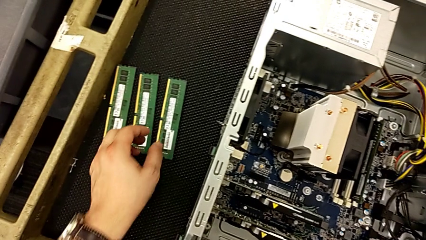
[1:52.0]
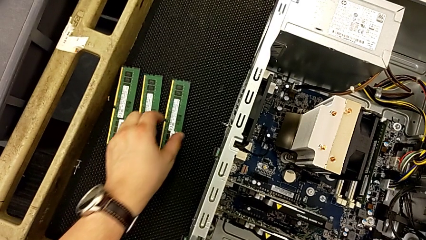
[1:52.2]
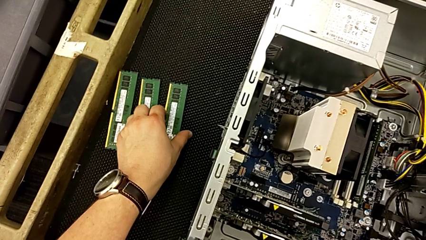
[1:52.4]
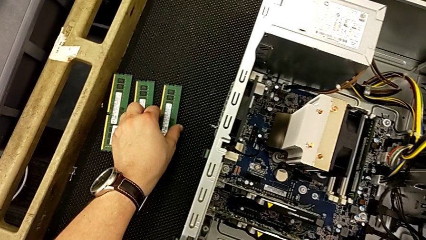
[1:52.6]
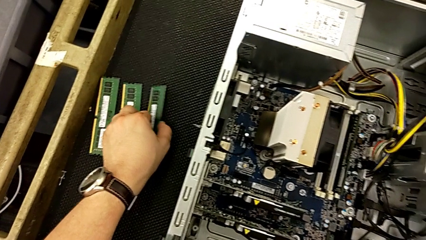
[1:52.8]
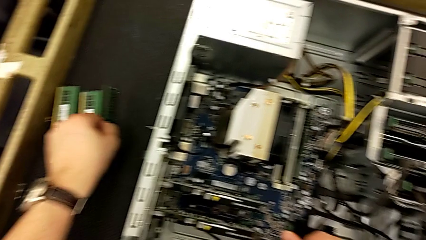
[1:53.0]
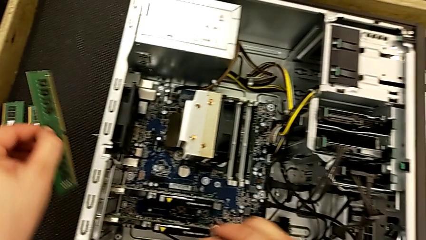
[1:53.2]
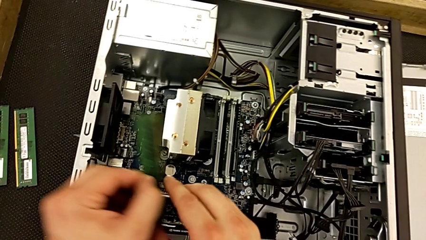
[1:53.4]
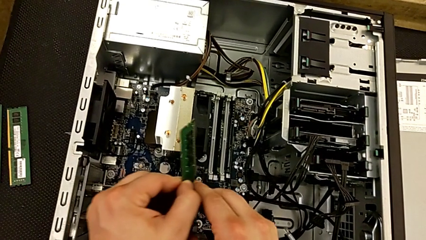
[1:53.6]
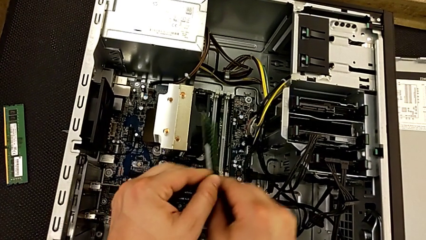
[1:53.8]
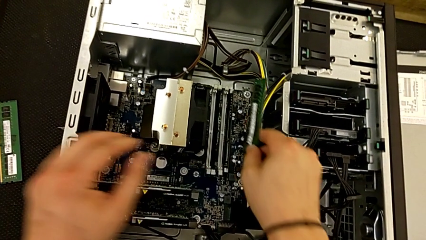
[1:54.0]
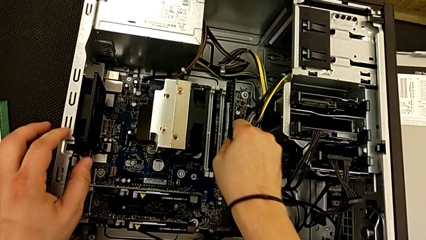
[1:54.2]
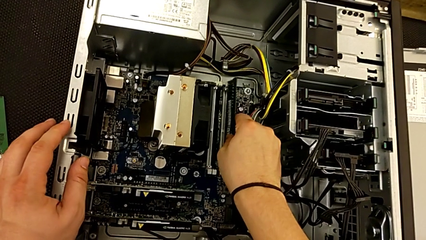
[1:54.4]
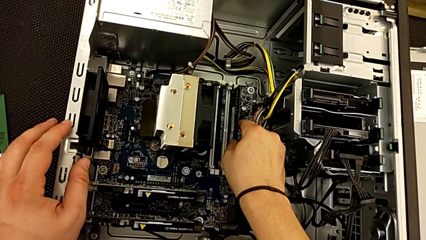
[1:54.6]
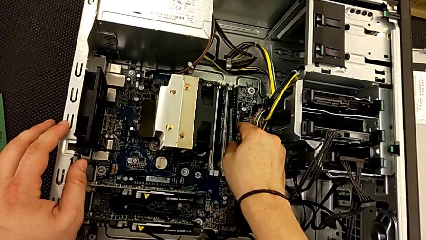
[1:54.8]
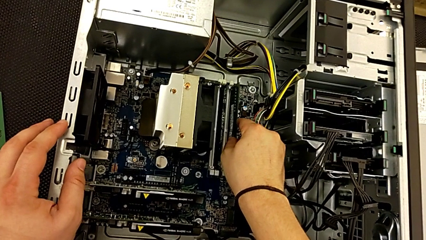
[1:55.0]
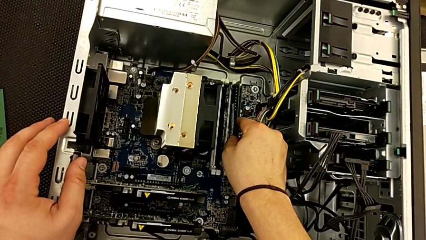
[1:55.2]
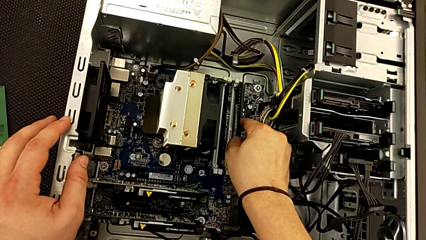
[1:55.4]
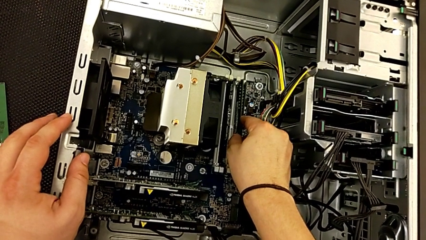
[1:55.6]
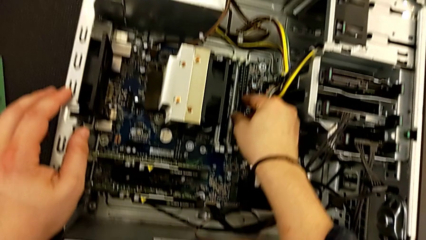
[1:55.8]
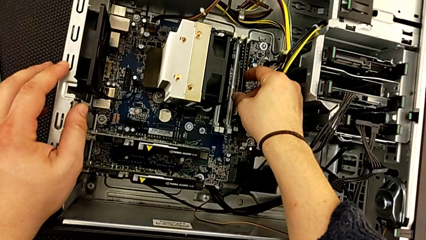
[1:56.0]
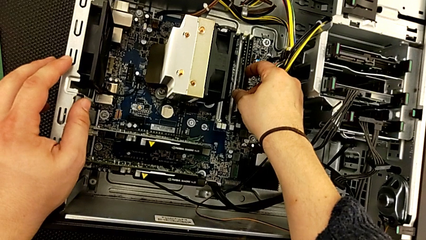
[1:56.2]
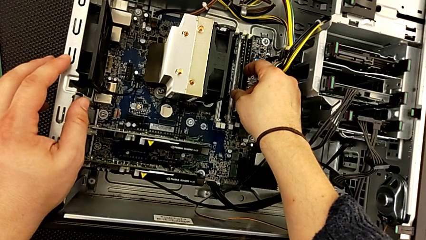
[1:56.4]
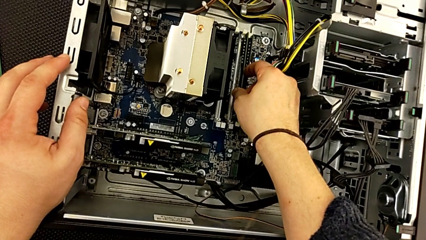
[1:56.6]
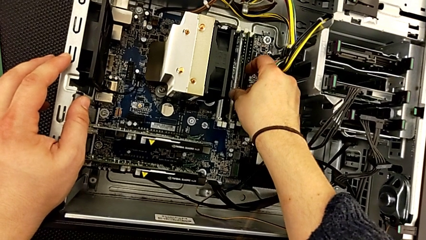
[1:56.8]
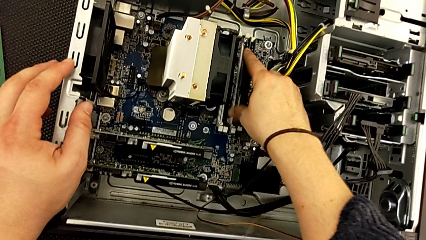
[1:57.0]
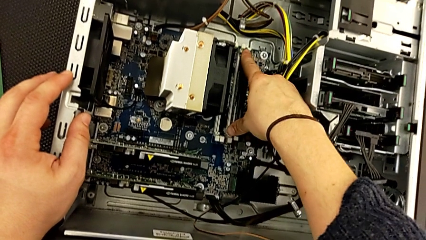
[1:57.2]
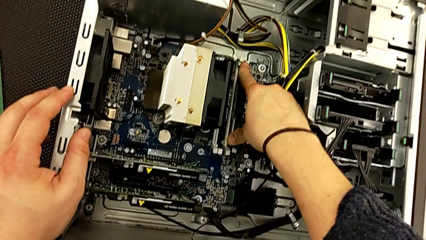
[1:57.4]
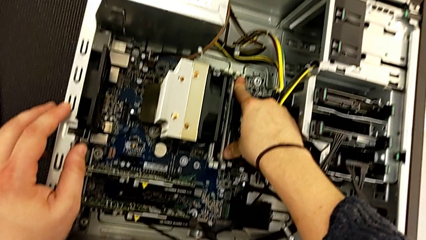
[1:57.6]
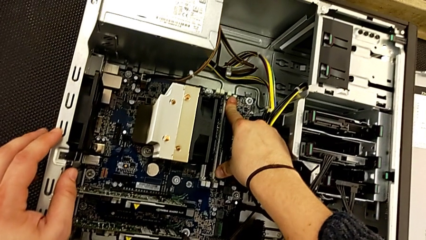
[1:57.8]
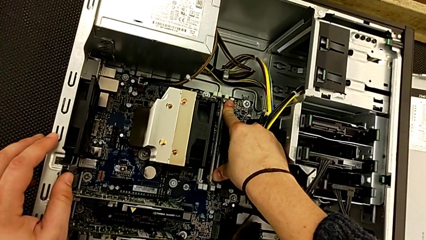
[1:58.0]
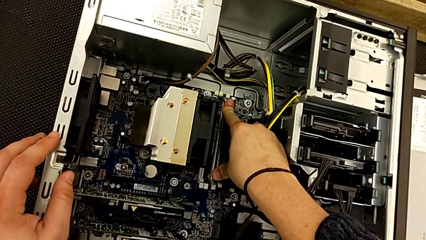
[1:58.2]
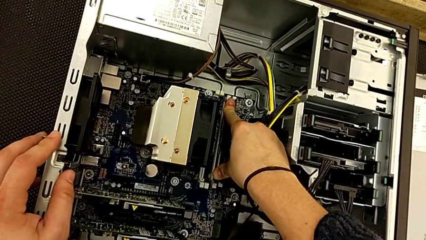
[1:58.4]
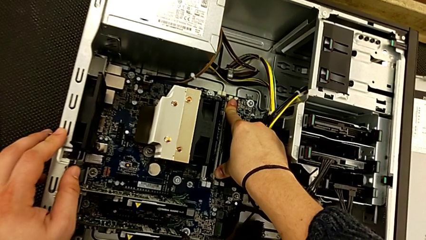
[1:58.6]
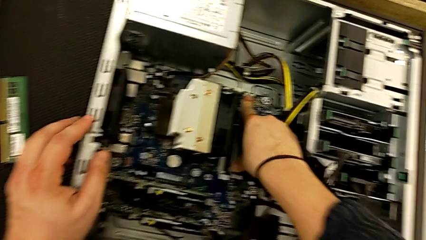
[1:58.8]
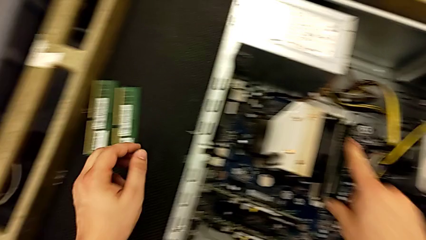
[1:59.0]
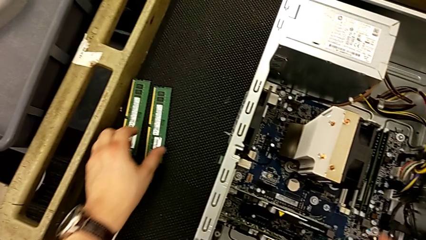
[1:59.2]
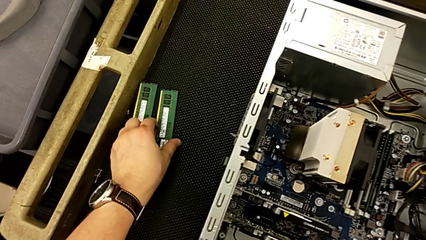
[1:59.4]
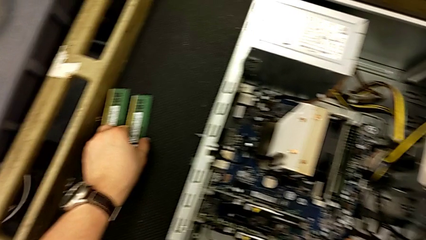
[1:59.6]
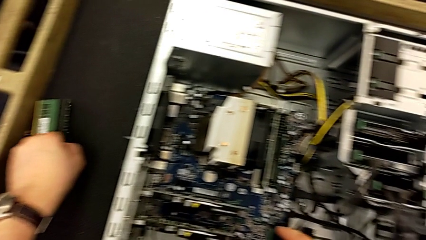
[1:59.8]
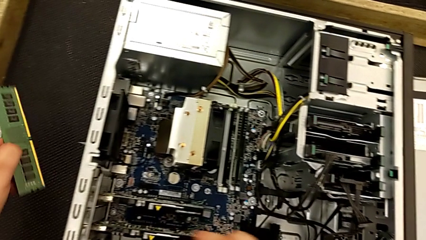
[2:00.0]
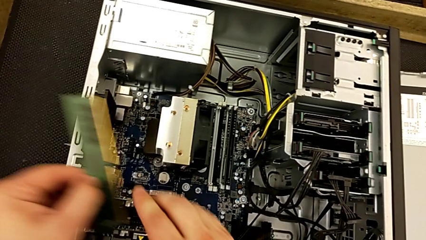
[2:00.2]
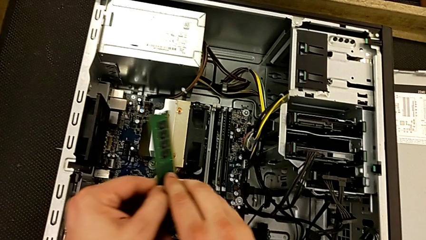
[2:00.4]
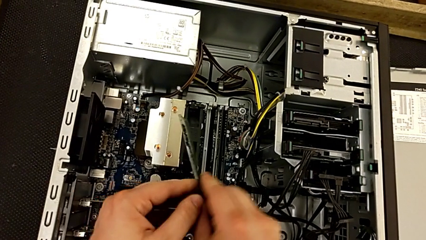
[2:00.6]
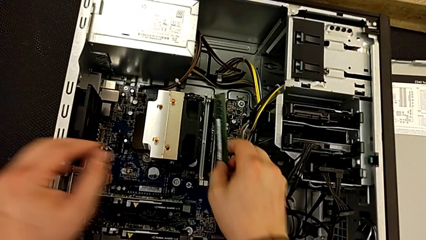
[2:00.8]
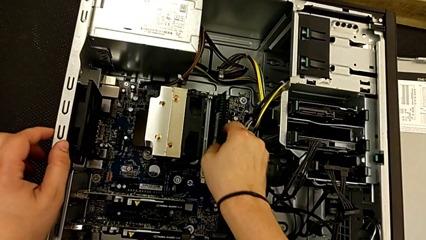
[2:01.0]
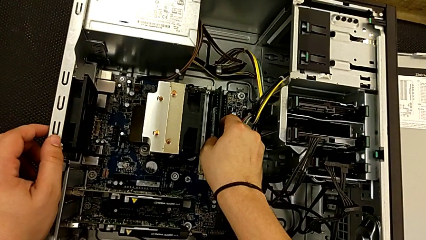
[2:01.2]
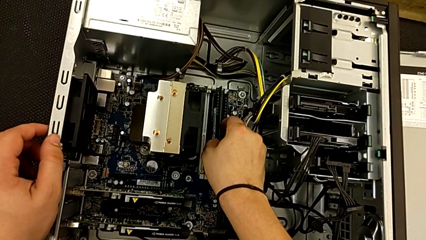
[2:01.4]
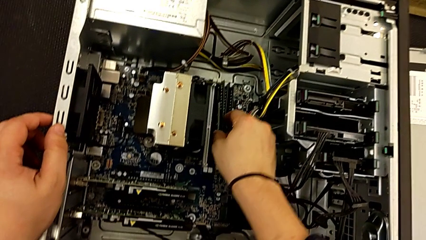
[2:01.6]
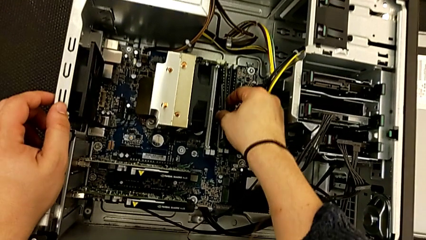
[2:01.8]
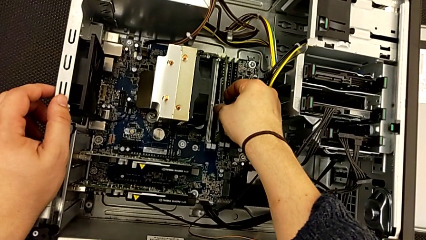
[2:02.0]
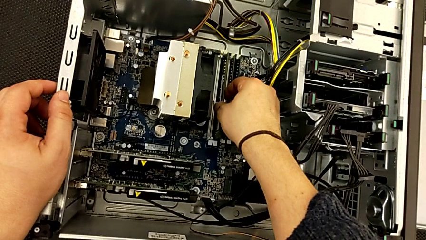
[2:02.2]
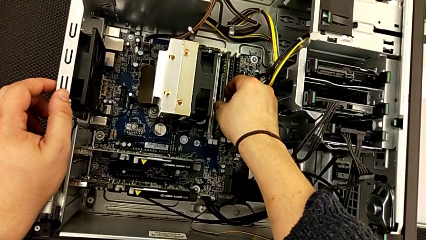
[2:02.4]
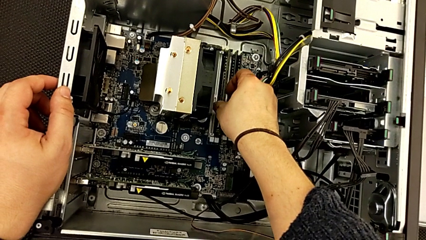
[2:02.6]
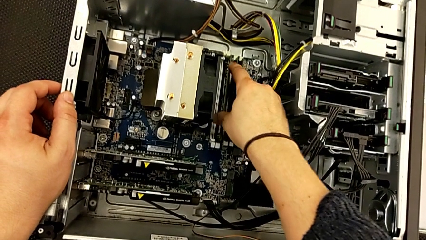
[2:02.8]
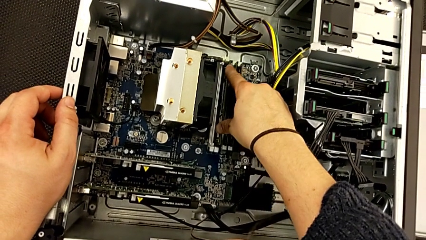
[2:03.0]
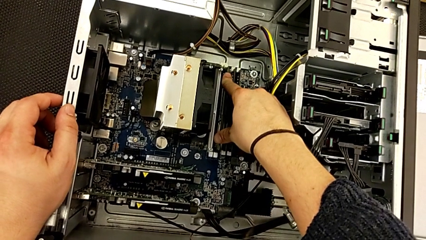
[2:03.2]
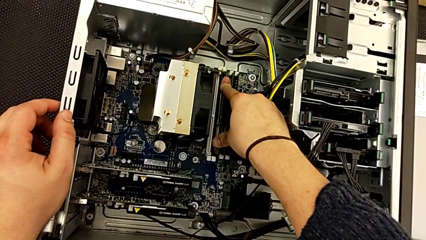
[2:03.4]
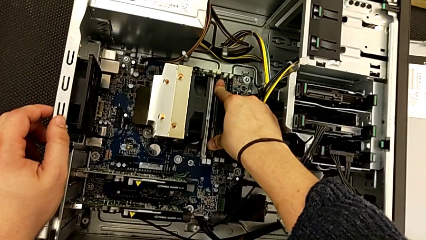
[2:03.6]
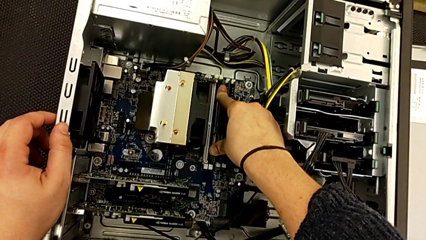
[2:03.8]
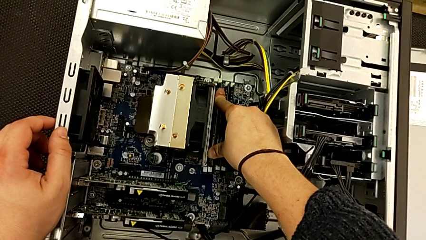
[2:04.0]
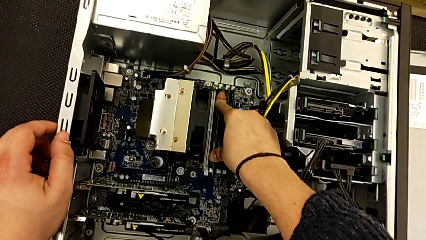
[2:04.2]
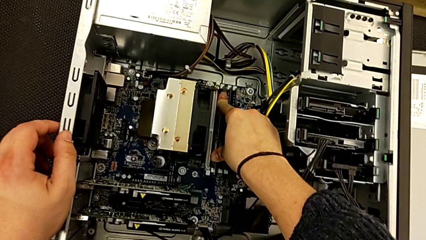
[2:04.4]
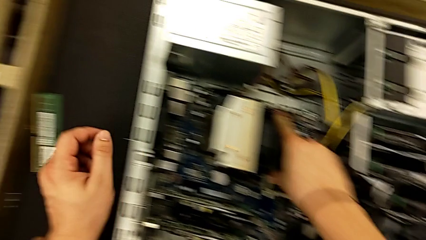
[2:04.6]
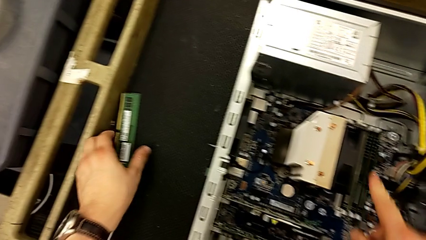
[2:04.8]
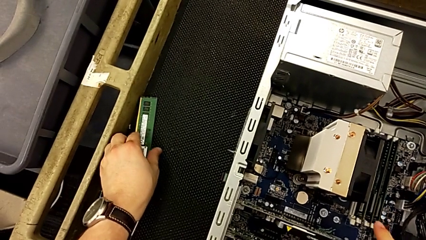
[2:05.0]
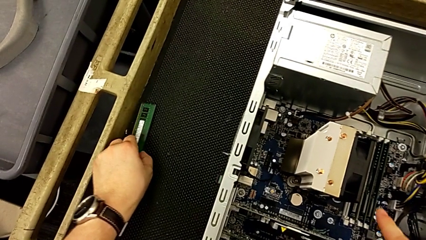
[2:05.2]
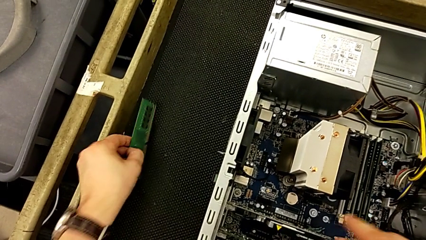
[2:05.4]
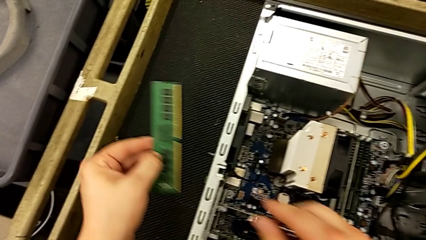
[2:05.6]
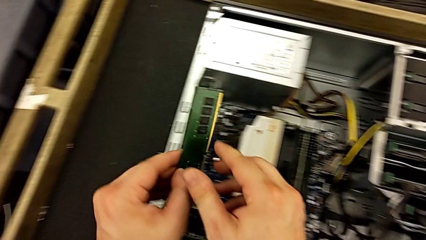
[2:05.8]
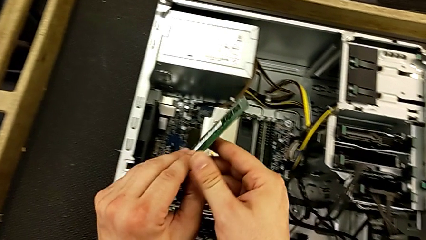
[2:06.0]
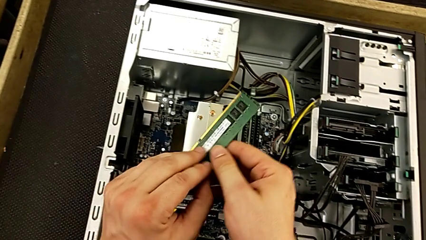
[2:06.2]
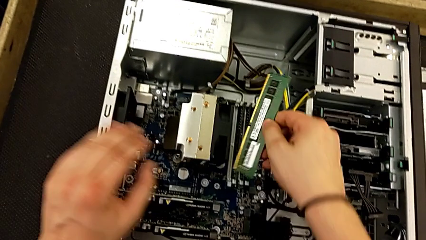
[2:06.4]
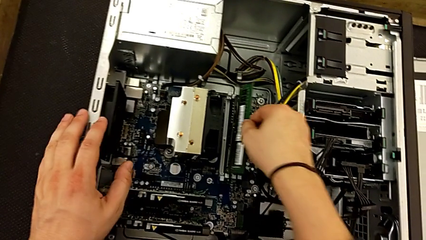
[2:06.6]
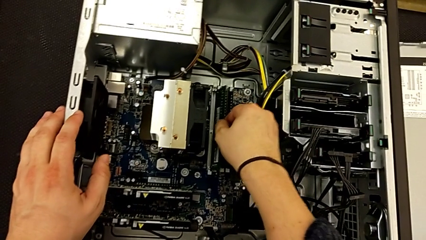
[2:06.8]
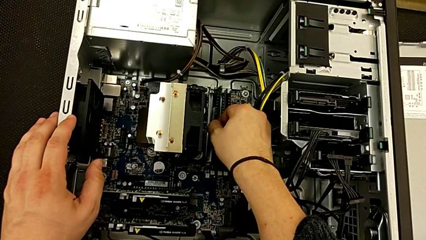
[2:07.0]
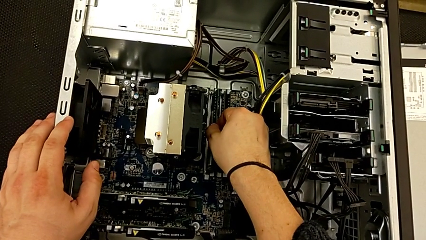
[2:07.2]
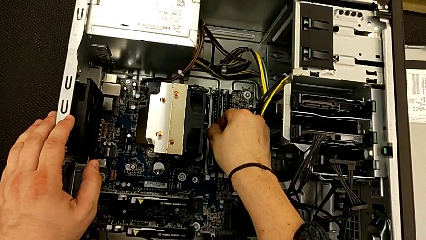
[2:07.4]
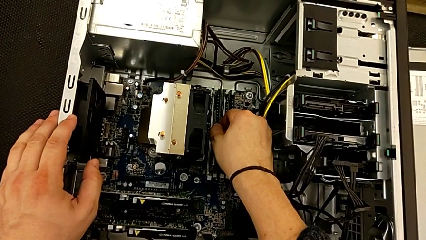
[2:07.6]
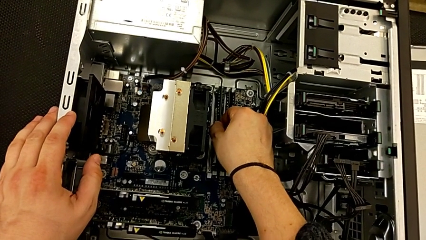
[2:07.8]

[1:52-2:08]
The camera wearer is installing the RAM. They grab the second RAM, insert it and push it. They grab the third RAM, insert it and push it. They grab the fourth RAM and begin to insert it.
